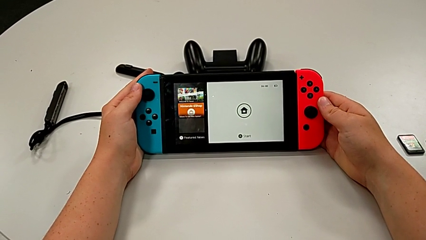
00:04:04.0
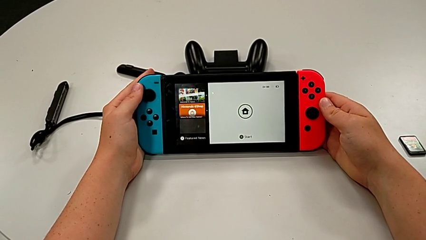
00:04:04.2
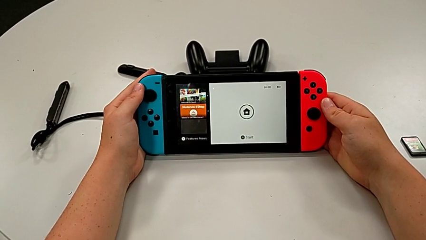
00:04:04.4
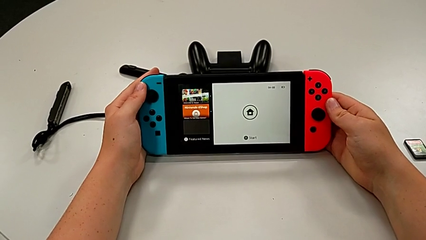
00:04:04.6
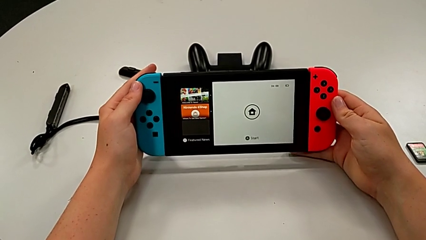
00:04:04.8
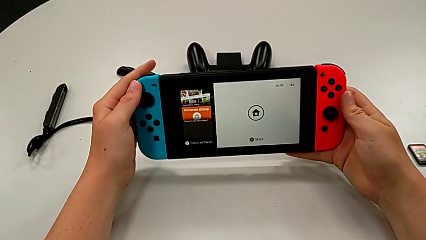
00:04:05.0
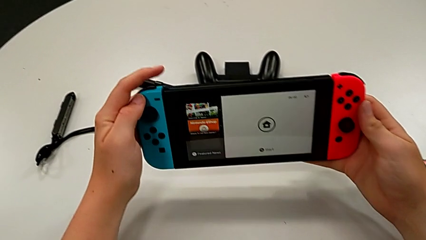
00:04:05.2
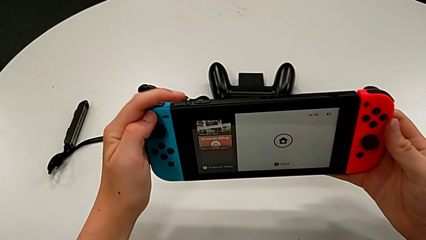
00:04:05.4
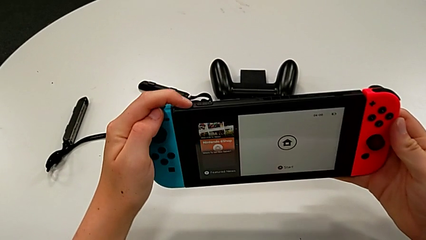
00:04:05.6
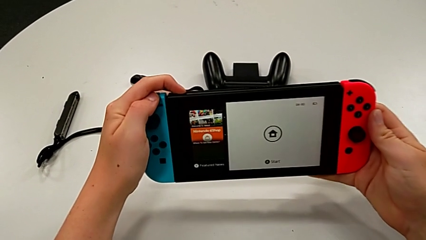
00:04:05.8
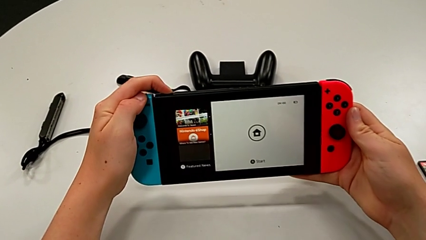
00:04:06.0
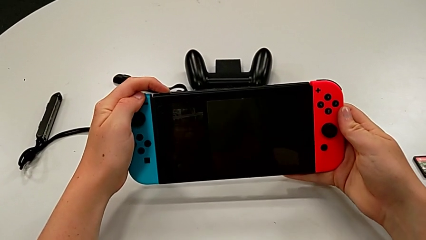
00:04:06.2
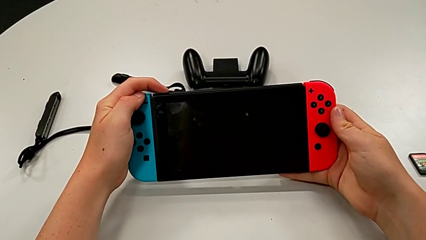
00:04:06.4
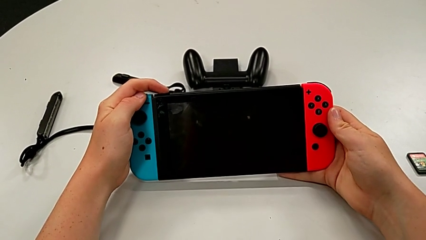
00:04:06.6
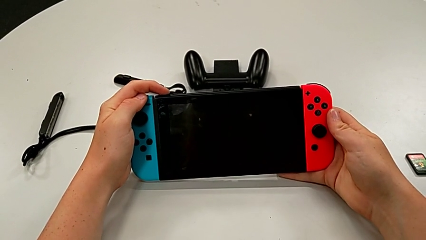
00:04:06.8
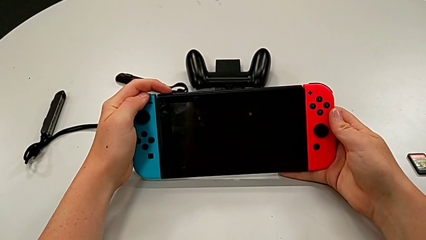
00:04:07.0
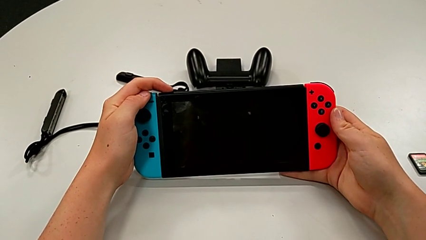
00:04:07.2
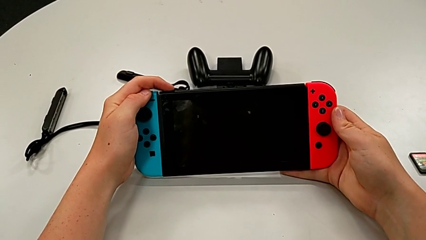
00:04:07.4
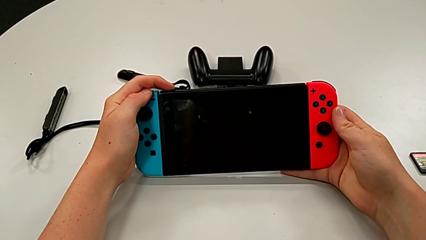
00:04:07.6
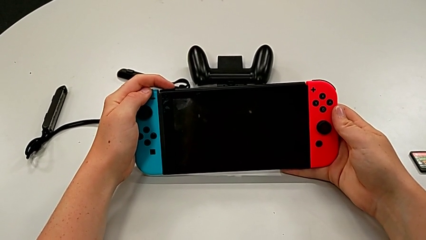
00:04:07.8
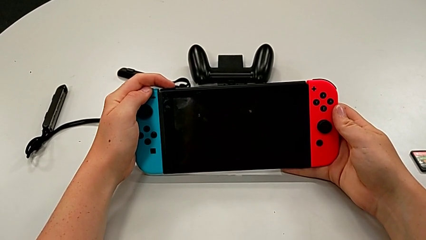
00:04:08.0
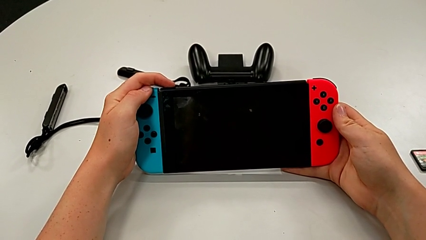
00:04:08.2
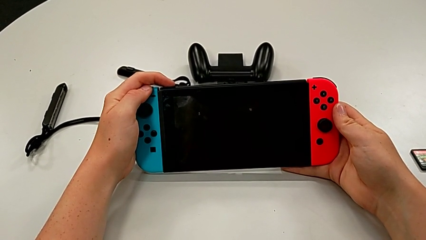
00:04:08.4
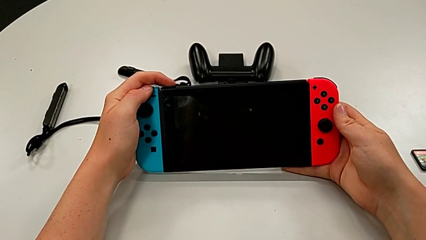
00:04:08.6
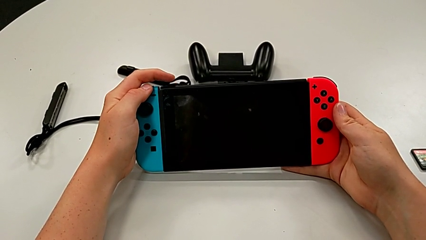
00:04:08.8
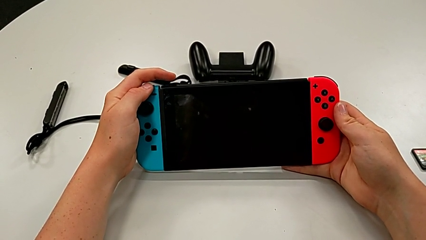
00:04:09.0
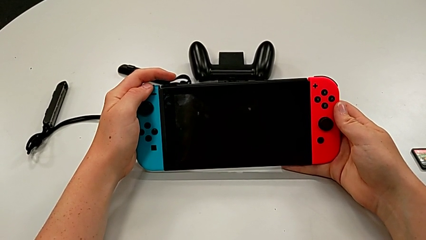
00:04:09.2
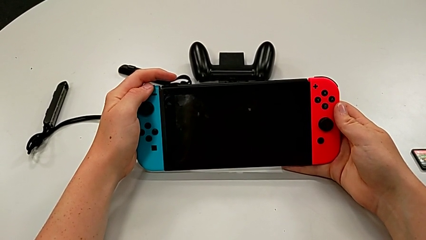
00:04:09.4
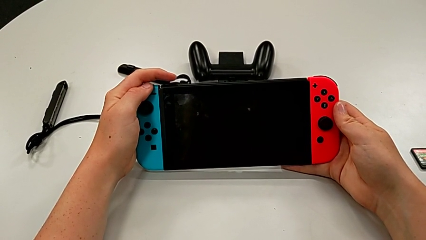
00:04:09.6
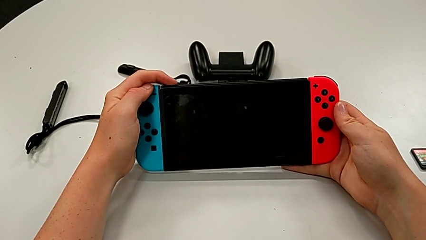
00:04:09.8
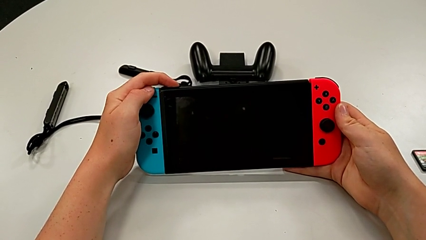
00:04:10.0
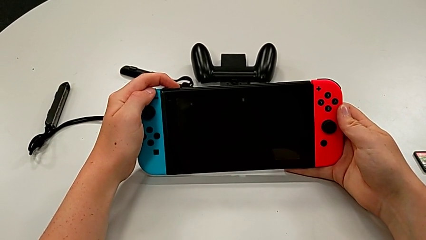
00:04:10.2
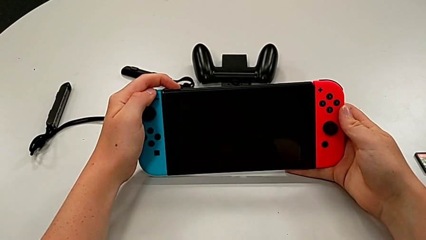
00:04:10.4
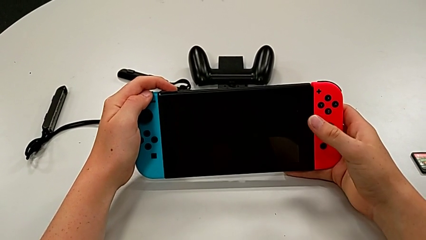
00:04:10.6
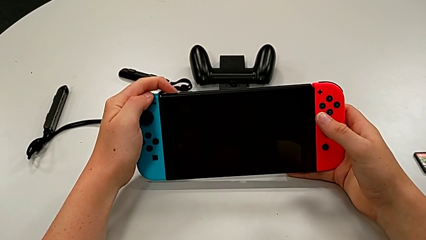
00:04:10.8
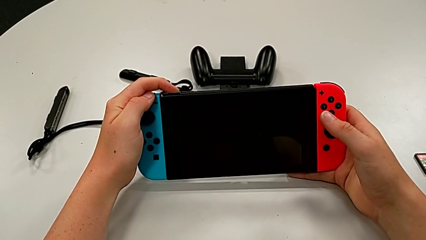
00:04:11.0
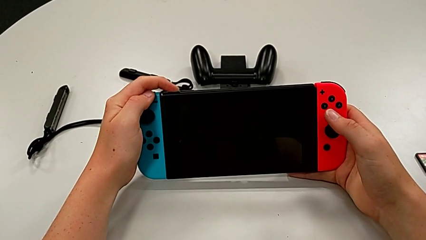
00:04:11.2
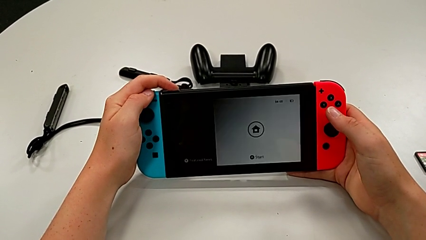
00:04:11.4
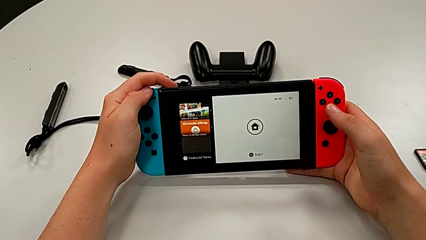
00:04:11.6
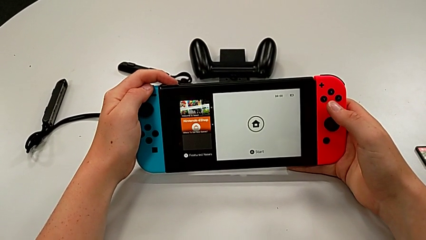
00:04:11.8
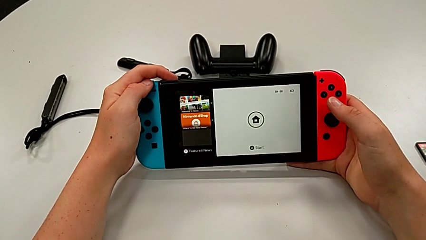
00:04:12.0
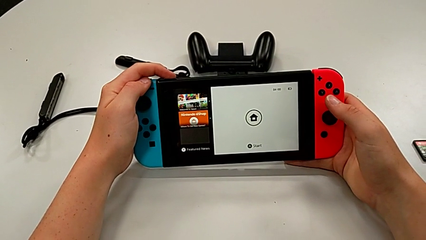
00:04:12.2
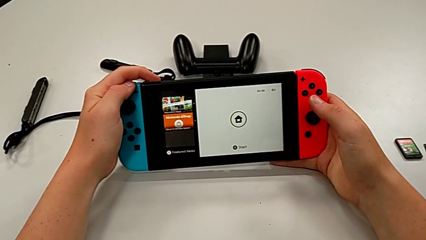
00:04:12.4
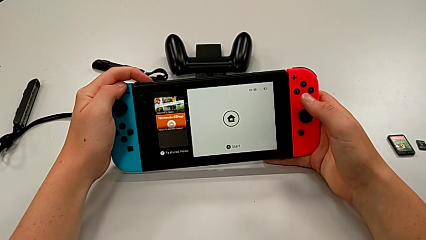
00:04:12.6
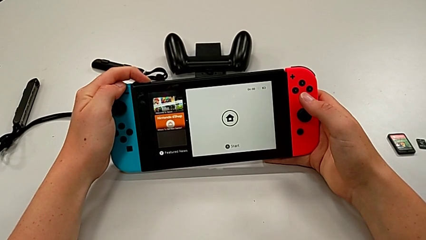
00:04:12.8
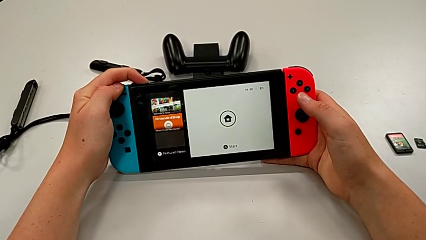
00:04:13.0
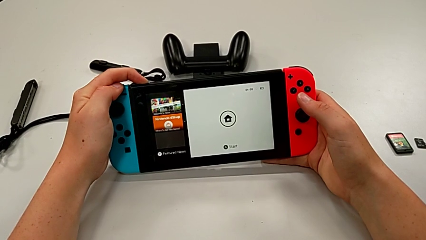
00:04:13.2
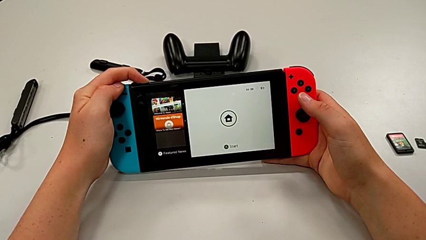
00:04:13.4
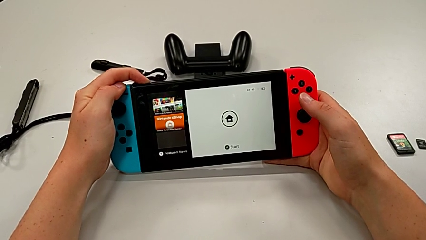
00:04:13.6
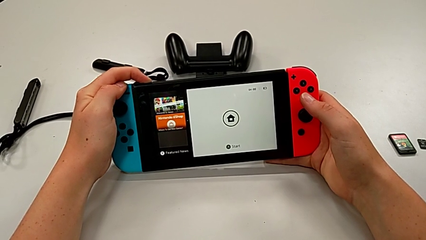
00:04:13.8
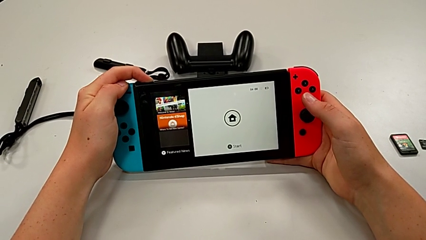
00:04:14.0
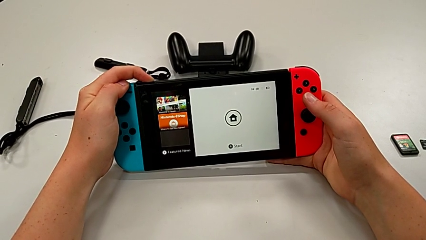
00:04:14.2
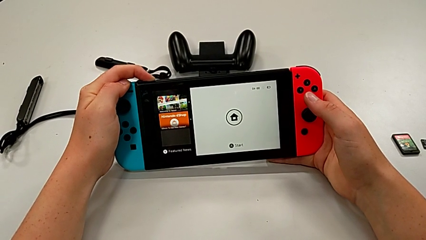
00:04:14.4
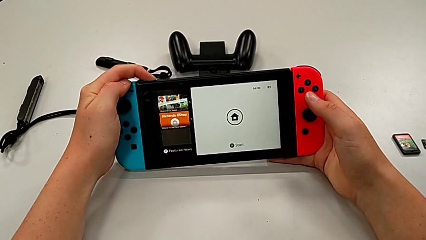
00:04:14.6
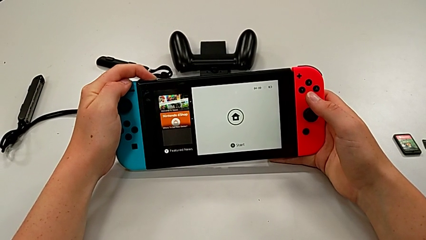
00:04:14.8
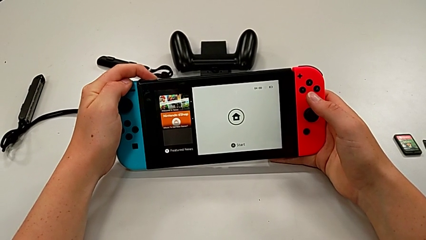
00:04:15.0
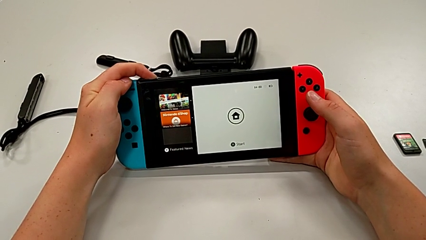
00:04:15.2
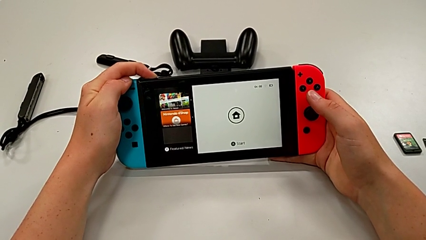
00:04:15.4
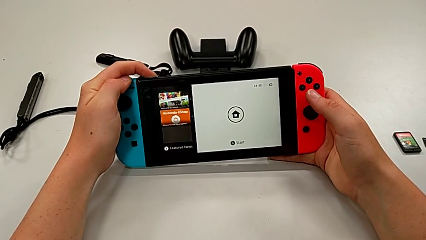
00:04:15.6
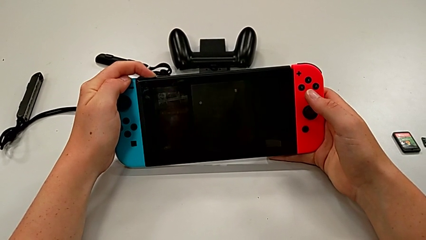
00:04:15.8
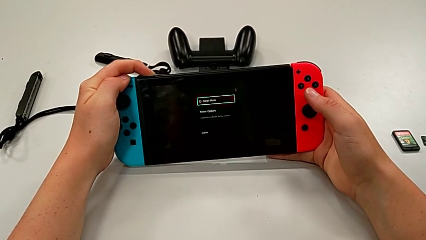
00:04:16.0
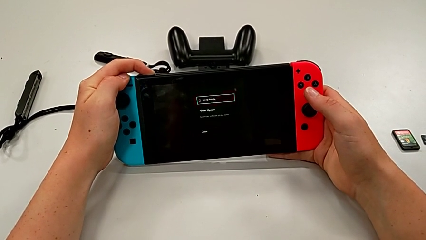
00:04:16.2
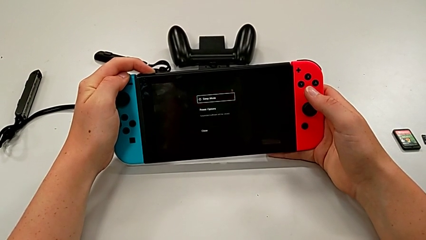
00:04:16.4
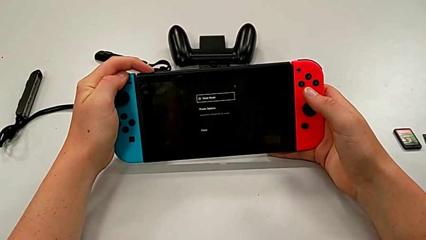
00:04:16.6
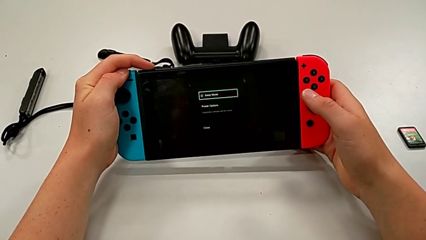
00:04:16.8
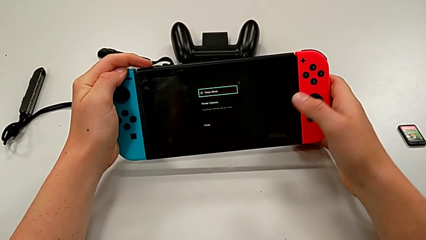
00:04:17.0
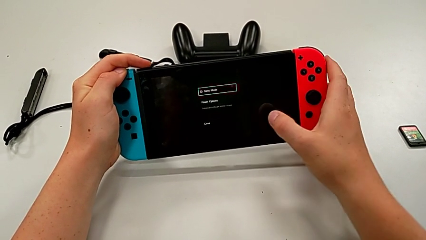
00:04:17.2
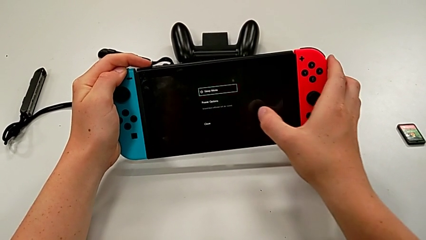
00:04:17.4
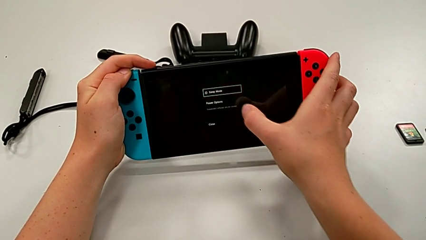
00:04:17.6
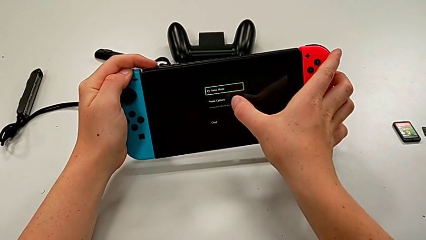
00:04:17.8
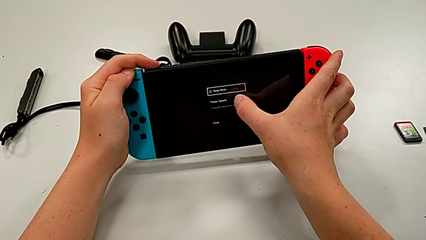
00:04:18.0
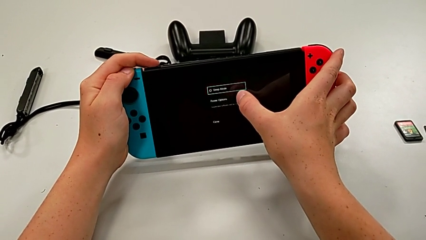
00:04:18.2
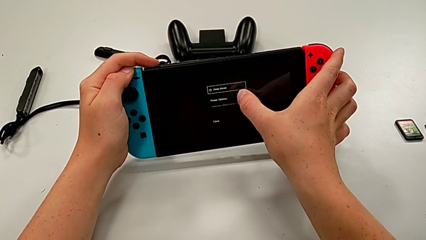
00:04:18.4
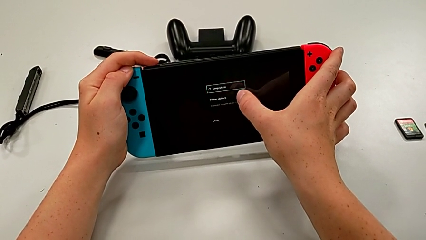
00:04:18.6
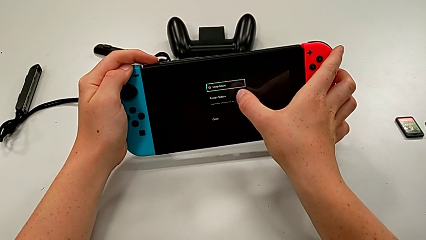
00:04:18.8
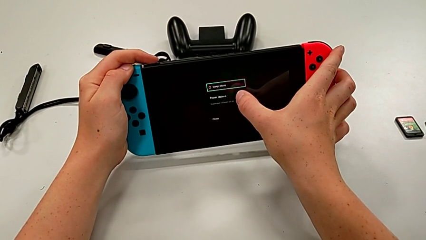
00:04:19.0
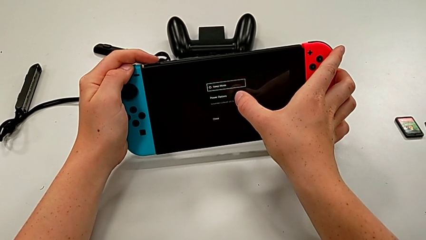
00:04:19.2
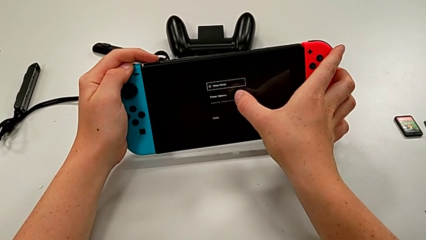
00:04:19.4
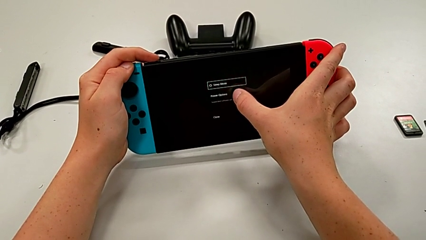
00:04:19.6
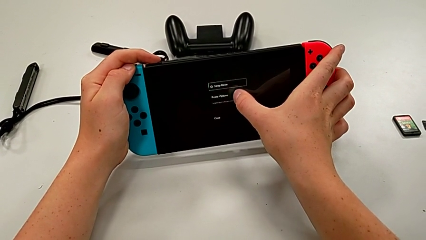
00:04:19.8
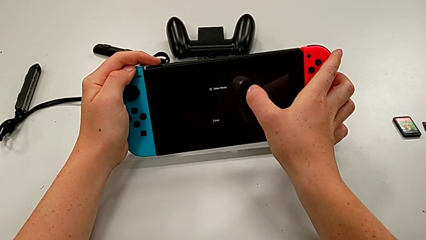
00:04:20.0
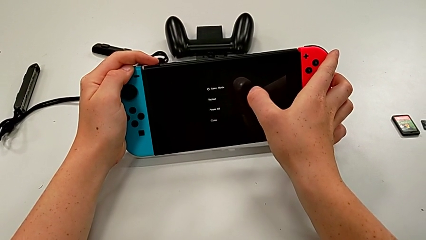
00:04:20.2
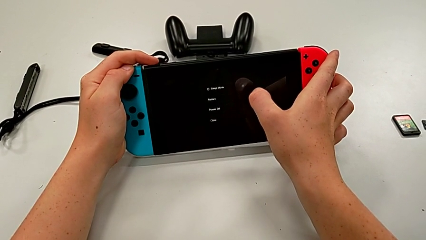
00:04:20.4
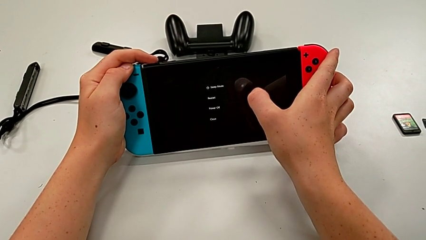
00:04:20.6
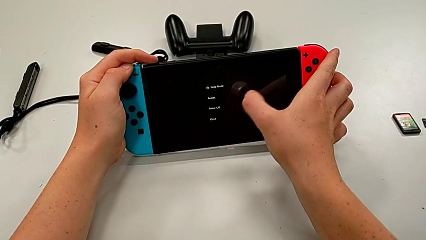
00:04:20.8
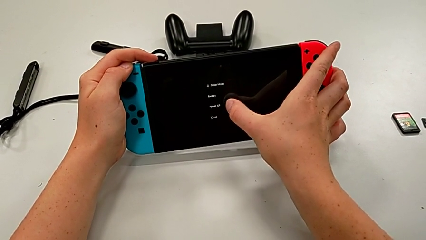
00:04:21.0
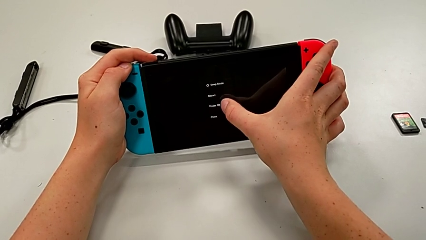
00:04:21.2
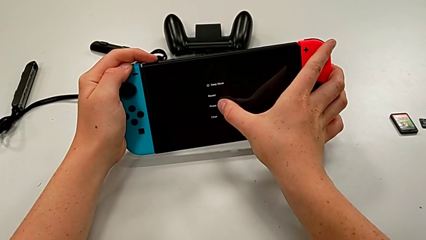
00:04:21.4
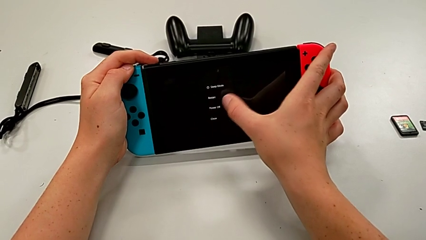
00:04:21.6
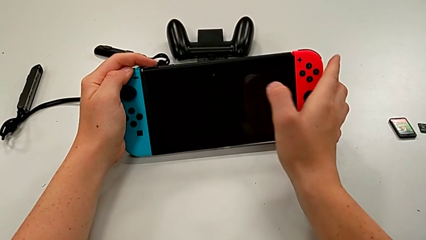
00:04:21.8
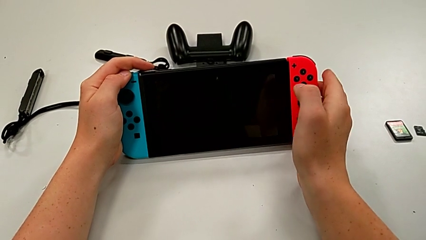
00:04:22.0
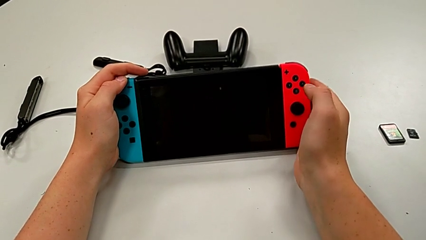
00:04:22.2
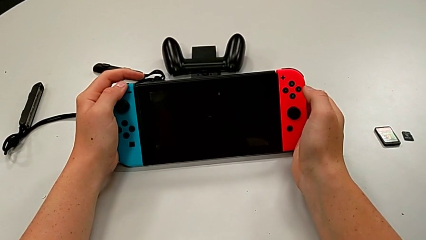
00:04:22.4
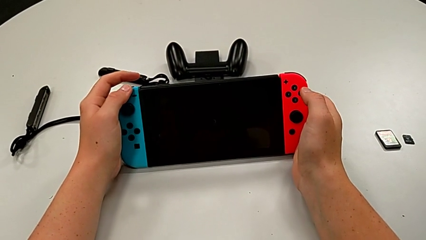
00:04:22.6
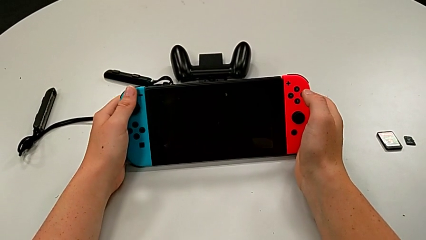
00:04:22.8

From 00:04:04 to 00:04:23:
The camera wearer finally turns off the Nintendo Switch by selecting the appropriate rectangular boxes. They press the button, press the top button, press the button and turn off the Nintendo Switch.
